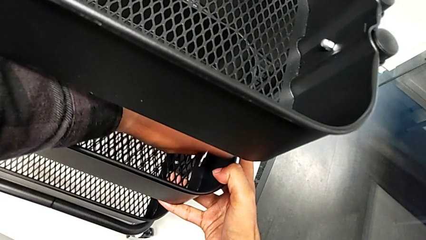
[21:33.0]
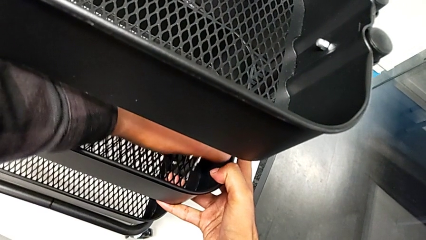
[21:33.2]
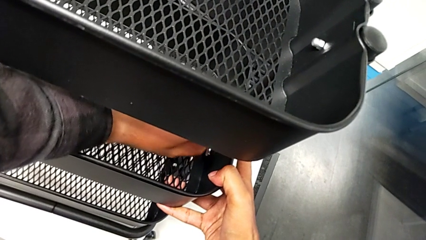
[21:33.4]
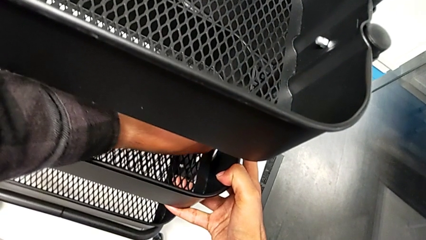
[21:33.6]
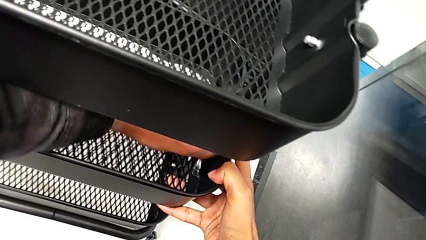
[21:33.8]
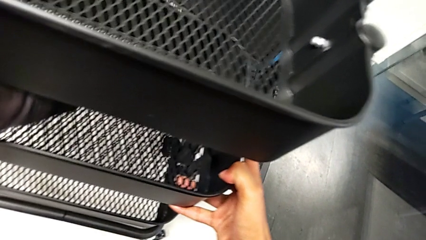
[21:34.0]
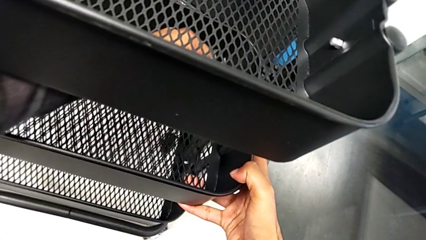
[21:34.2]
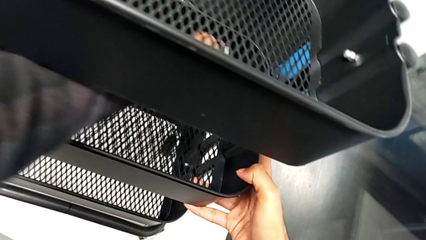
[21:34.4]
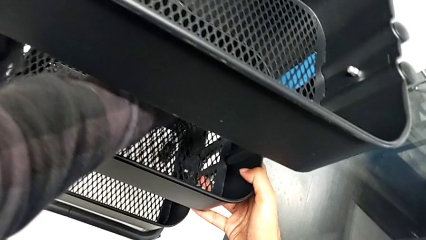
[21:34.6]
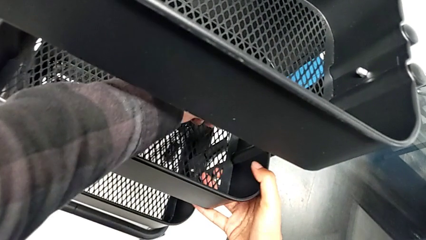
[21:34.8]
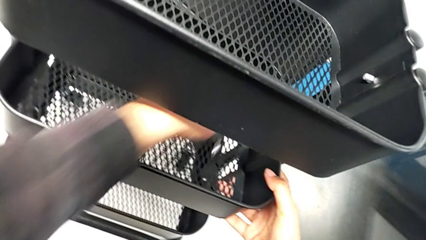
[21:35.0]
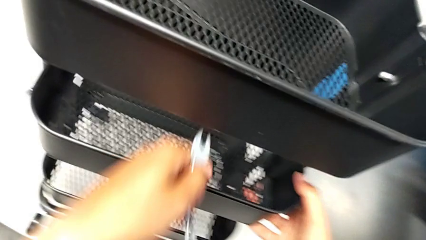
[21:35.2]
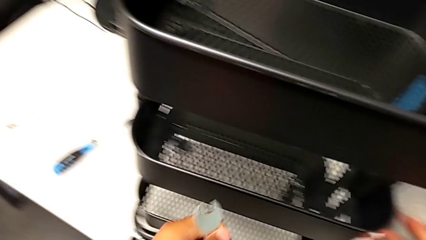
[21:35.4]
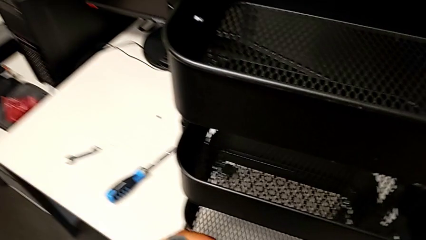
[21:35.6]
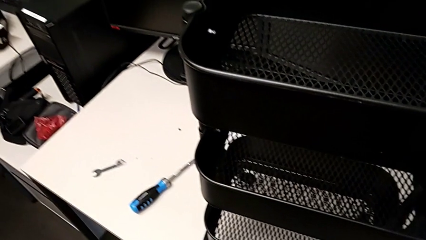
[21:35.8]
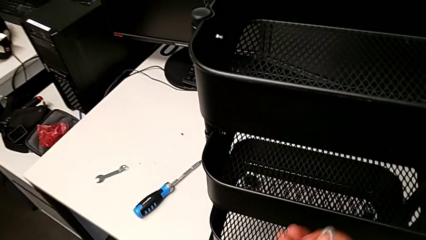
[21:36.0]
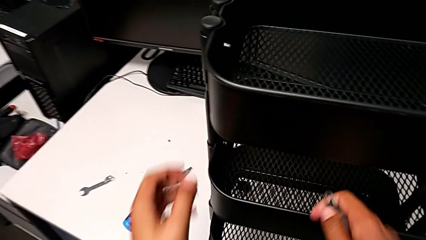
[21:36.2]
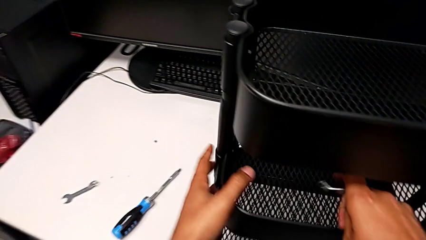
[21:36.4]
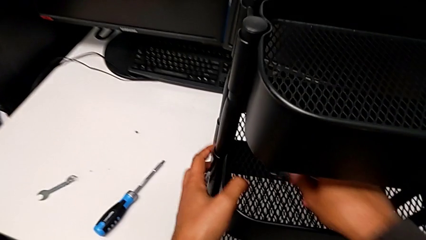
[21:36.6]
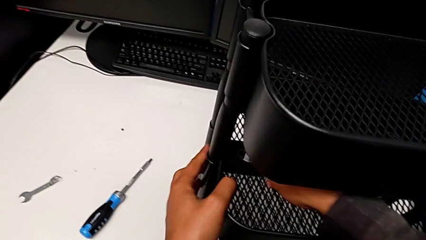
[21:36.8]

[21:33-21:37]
The camera wearer is aligning the tray in the middle. They screw the third bracket.

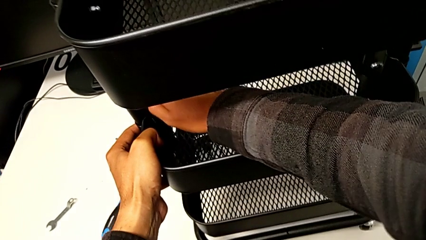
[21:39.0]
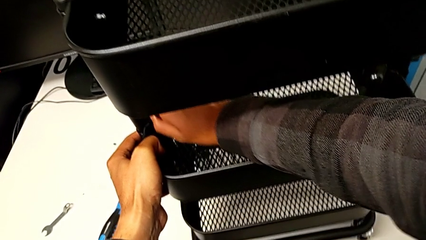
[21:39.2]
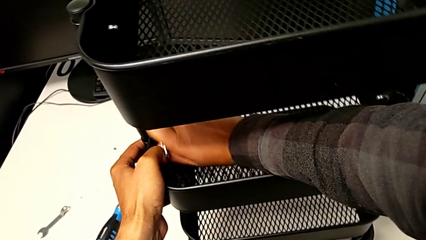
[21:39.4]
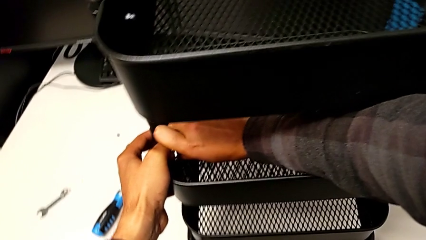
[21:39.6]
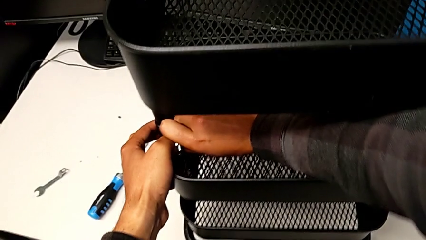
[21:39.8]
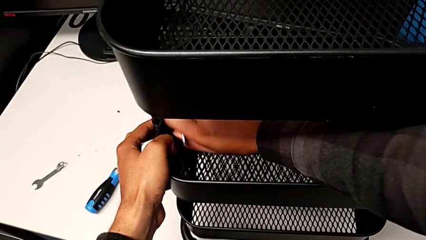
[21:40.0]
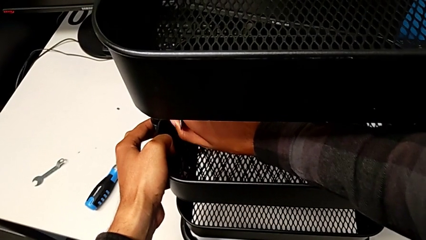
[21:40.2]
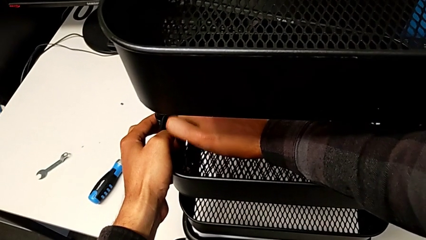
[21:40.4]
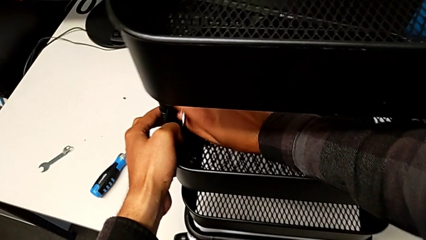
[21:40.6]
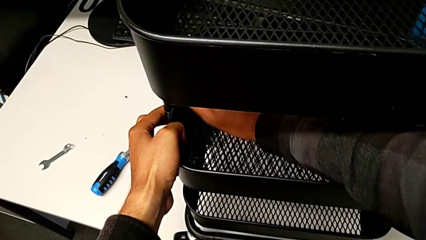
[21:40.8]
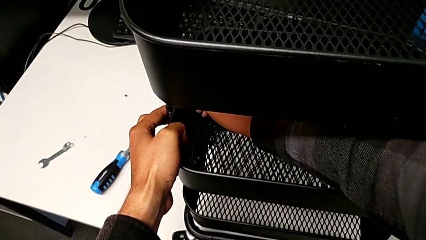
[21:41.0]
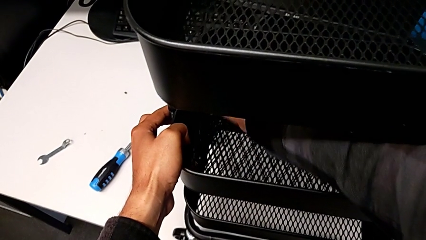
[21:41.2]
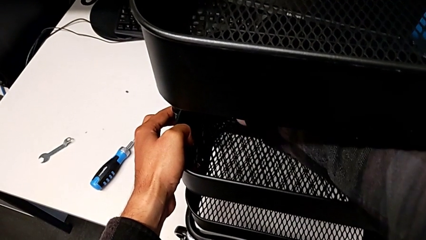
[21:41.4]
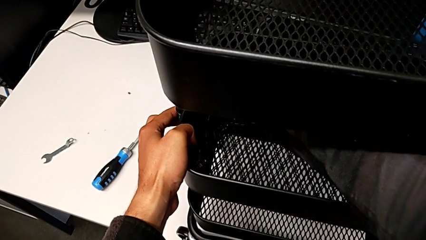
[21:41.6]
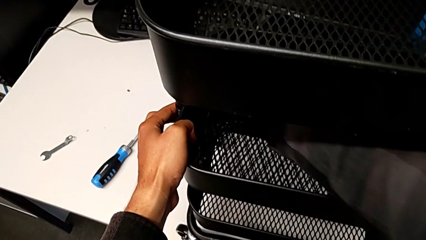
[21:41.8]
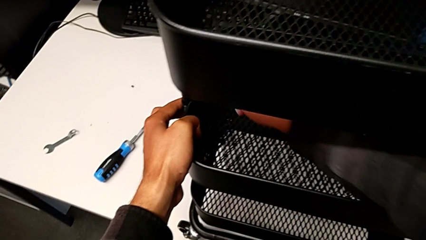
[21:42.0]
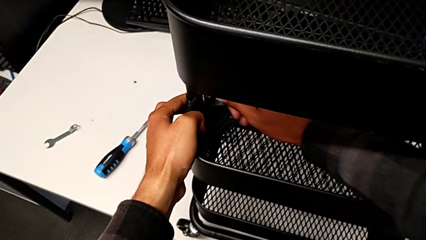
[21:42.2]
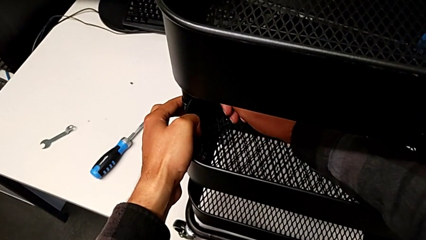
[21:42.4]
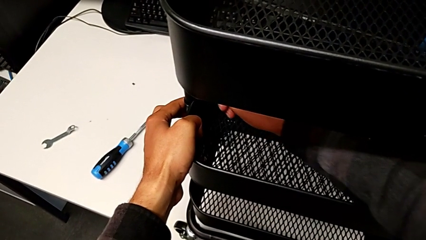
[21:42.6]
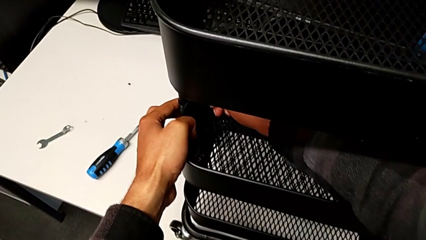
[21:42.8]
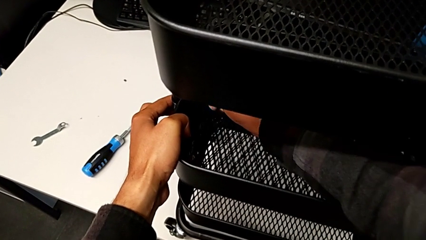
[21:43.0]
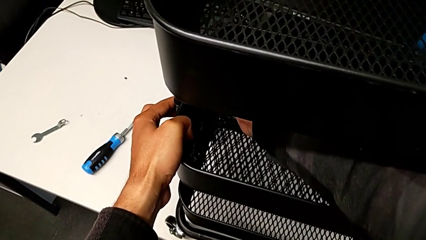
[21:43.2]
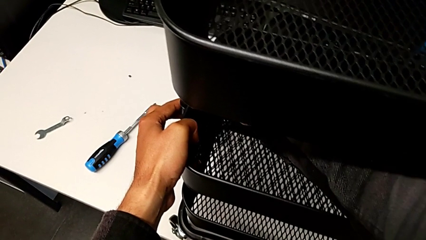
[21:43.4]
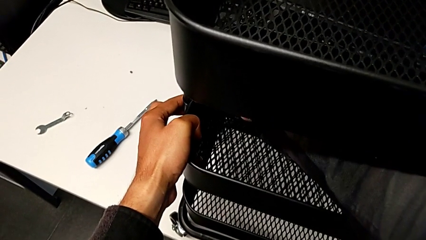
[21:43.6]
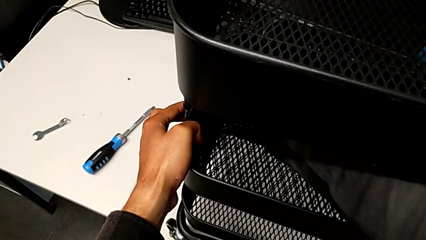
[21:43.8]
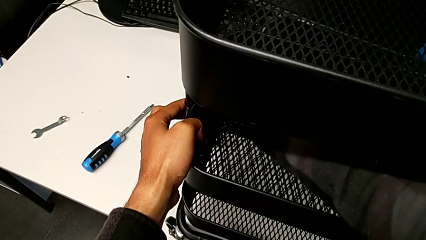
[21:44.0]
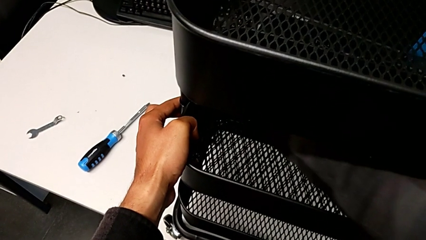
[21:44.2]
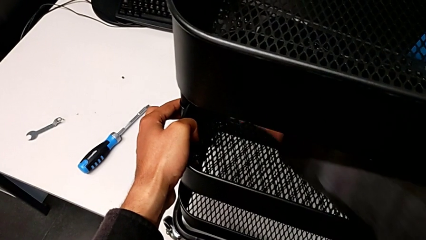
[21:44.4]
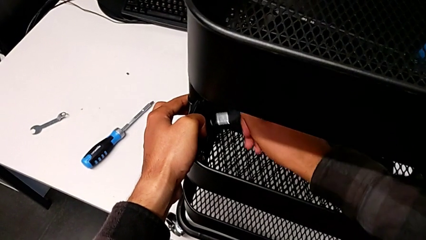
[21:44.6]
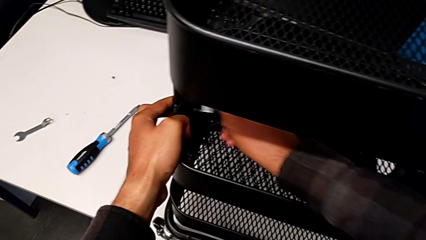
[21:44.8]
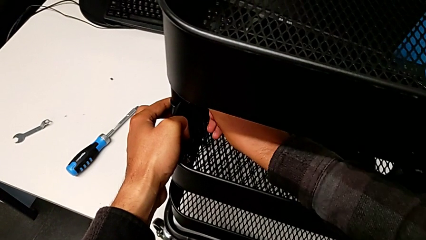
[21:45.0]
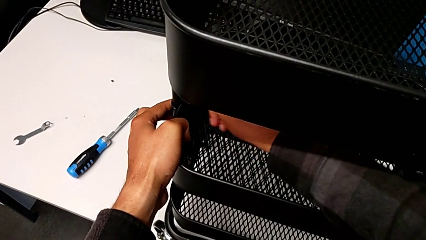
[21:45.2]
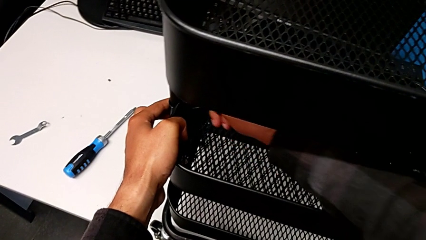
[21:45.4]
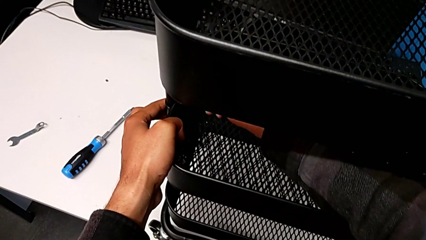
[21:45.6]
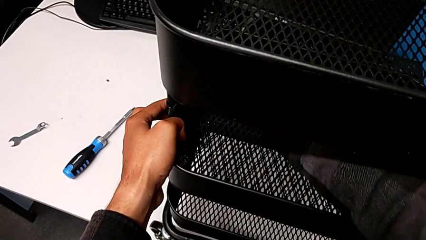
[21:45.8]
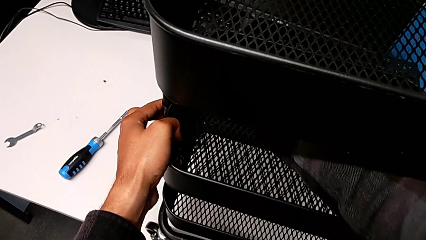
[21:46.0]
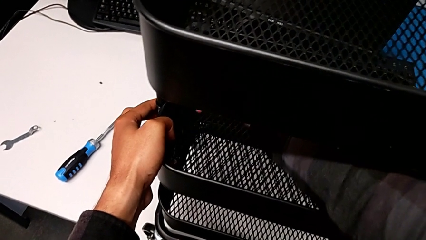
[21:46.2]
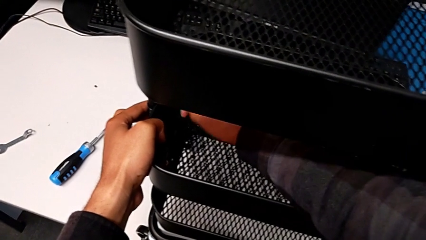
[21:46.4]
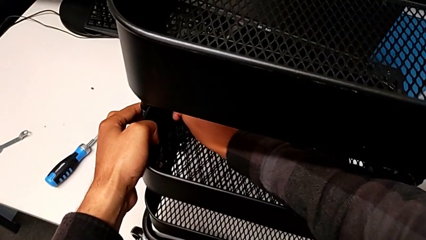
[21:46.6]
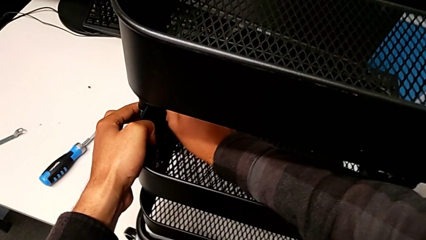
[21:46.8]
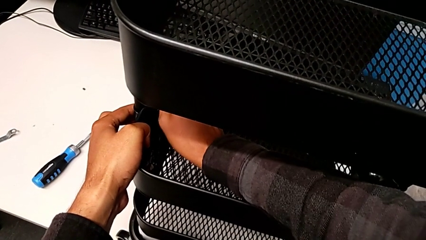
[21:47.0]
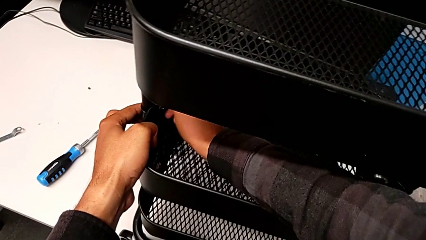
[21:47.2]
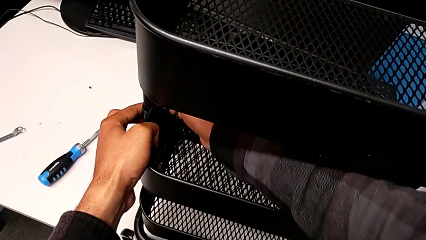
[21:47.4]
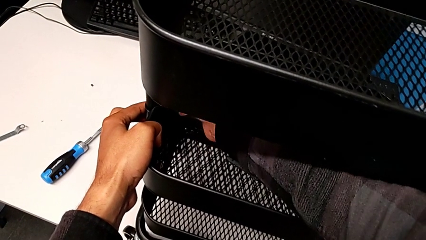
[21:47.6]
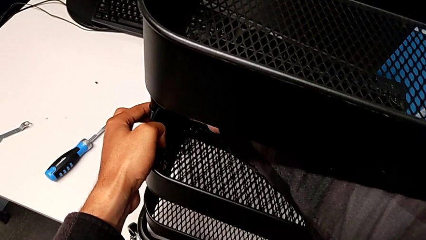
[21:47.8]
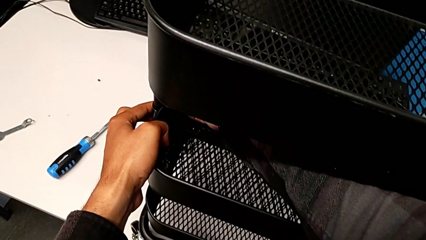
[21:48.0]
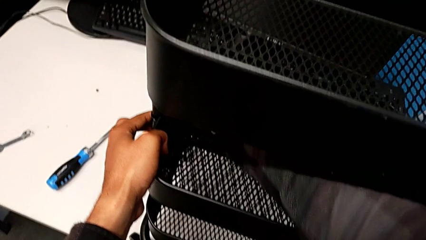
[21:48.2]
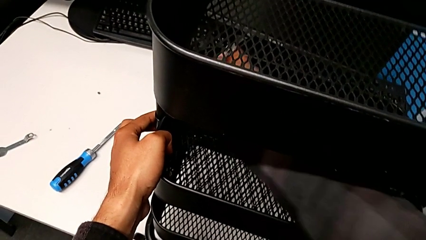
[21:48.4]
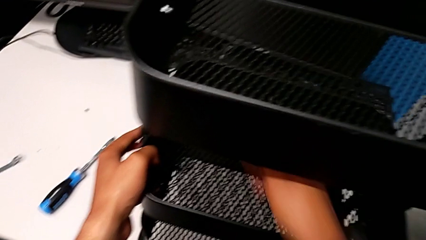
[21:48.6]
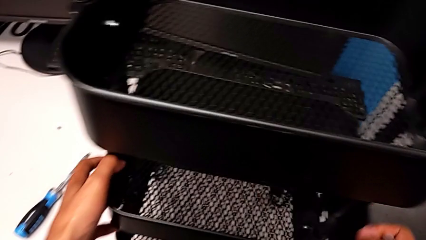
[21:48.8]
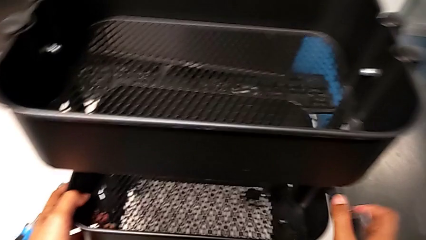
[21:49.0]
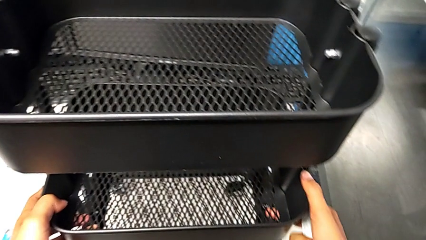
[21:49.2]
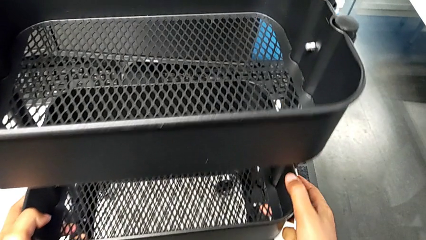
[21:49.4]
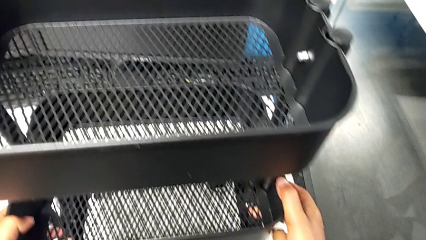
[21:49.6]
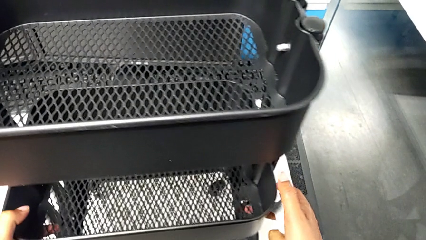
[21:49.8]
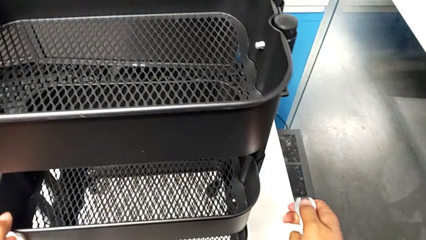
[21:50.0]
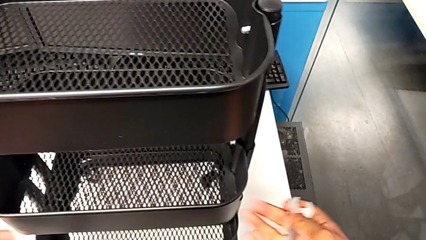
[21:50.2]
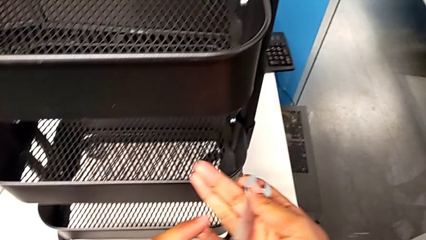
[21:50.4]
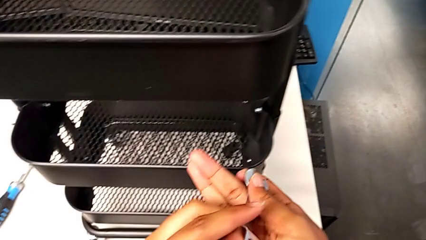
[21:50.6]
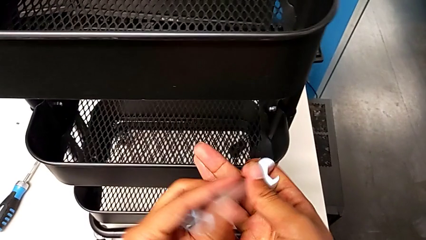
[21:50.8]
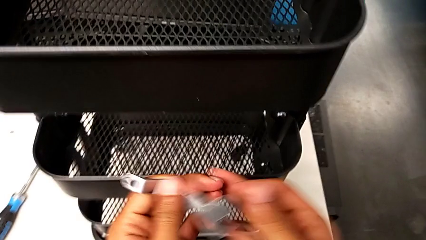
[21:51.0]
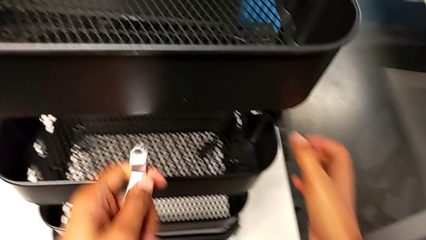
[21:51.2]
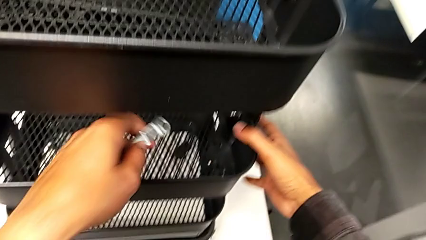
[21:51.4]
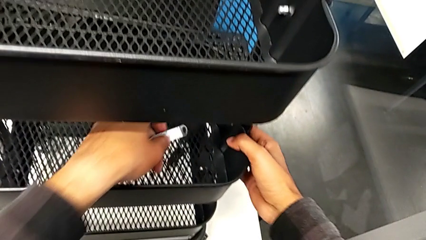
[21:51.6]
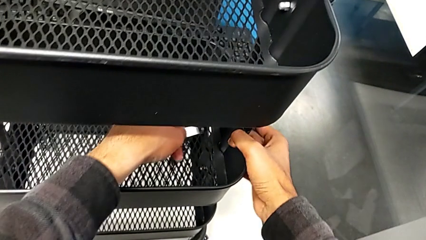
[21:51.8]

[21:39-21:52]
The camera wearer is screwing the middle tray. They screw the fourth bracket.
